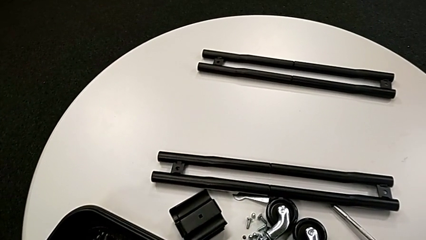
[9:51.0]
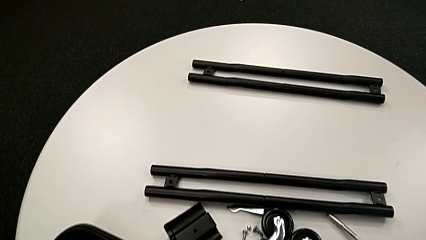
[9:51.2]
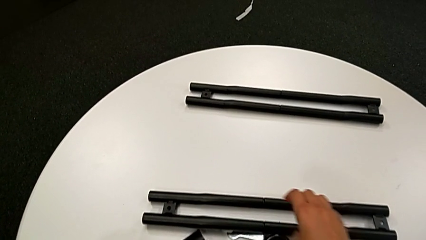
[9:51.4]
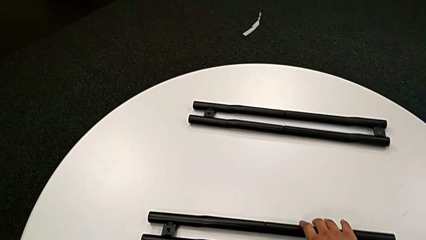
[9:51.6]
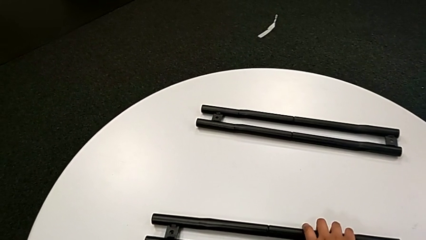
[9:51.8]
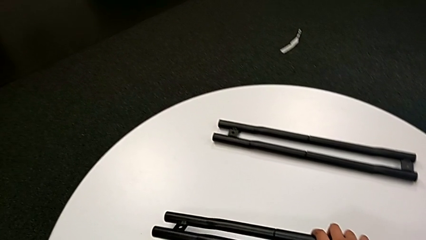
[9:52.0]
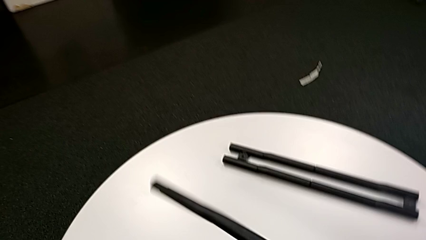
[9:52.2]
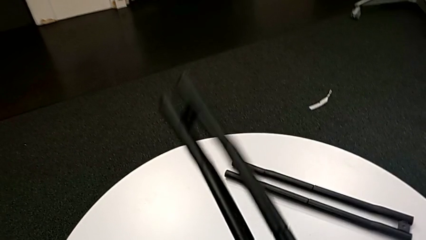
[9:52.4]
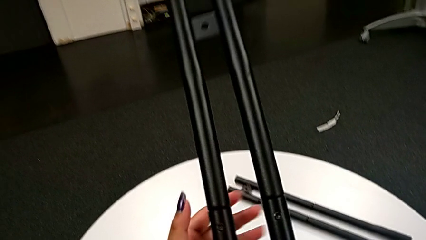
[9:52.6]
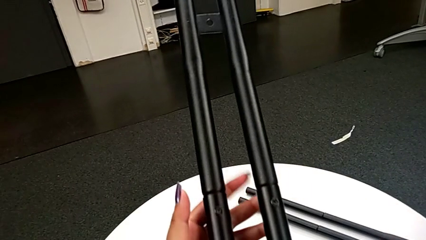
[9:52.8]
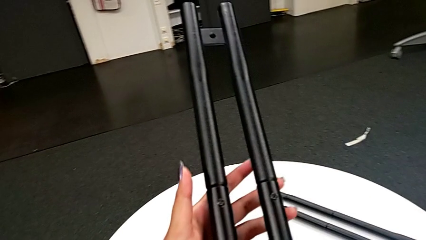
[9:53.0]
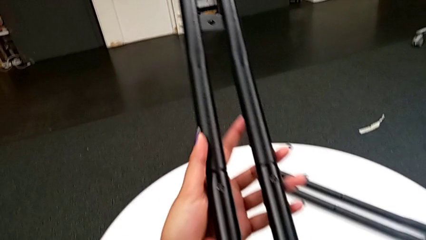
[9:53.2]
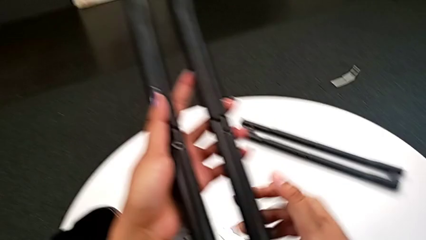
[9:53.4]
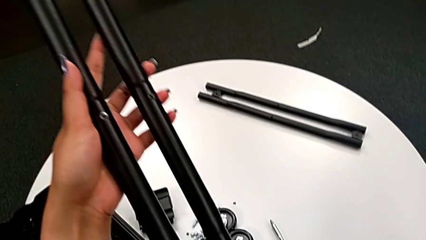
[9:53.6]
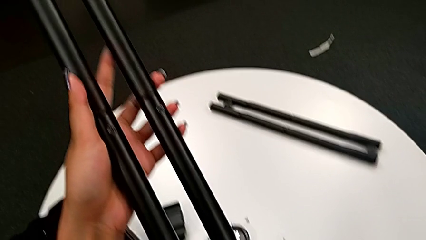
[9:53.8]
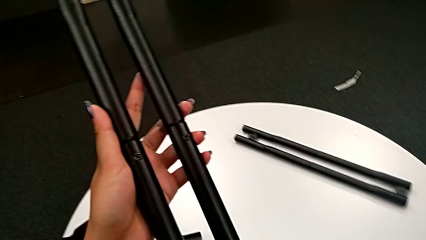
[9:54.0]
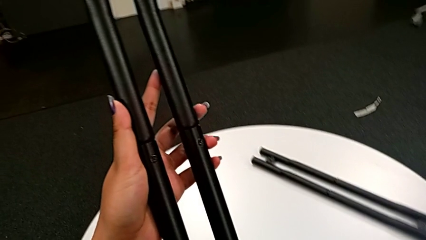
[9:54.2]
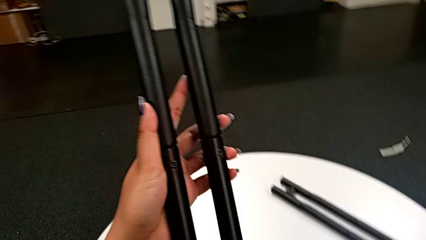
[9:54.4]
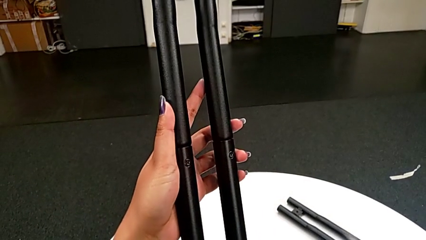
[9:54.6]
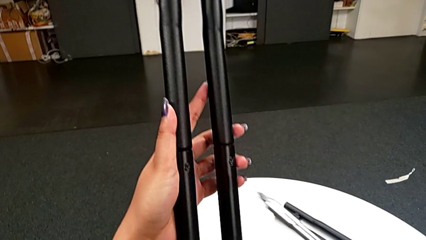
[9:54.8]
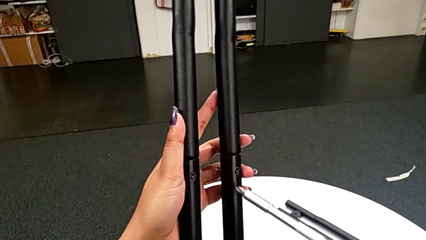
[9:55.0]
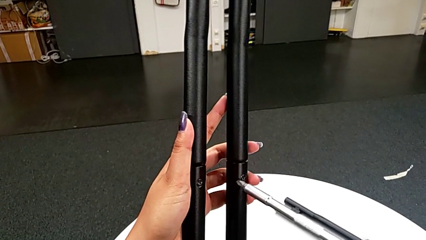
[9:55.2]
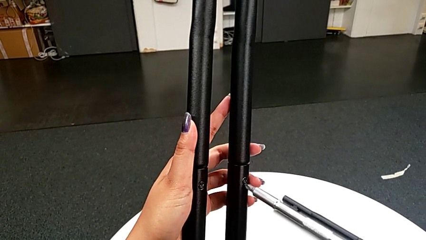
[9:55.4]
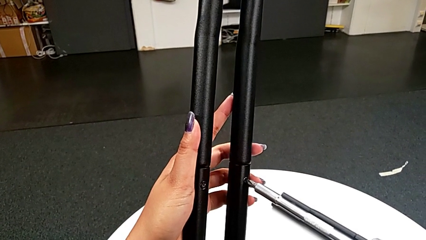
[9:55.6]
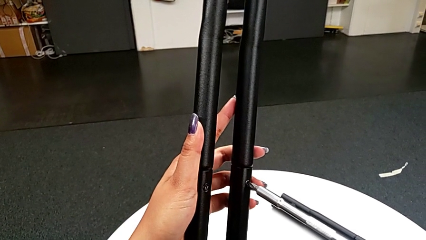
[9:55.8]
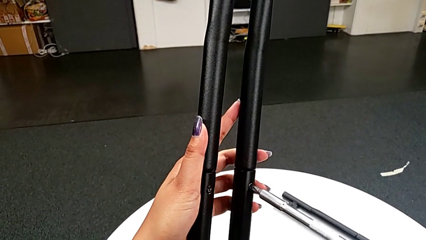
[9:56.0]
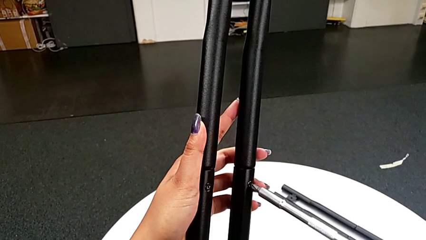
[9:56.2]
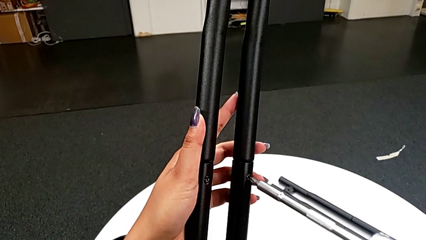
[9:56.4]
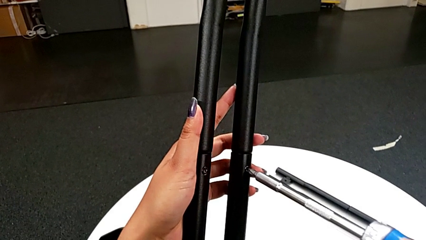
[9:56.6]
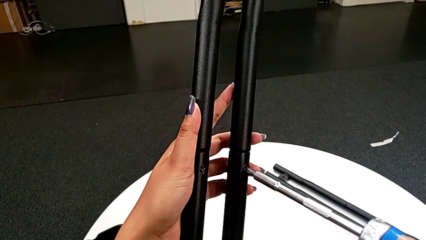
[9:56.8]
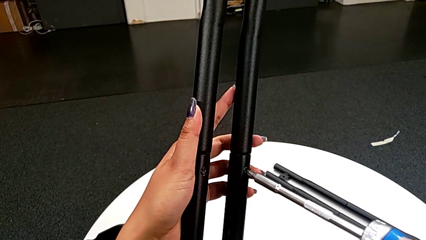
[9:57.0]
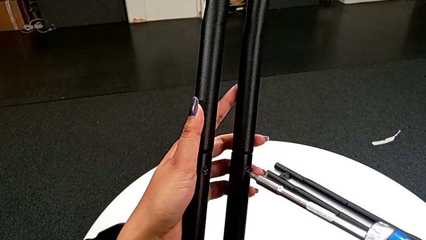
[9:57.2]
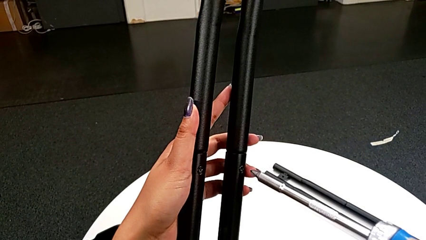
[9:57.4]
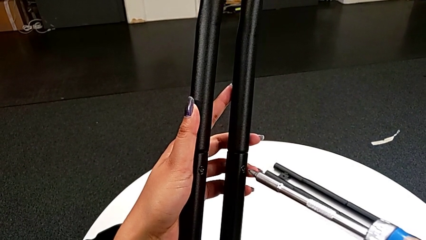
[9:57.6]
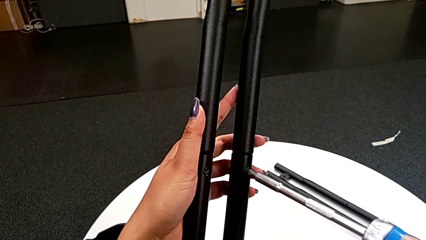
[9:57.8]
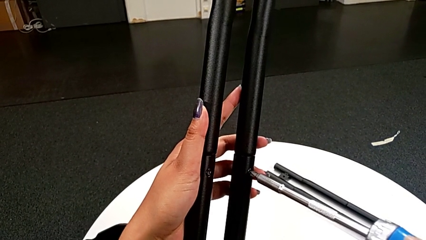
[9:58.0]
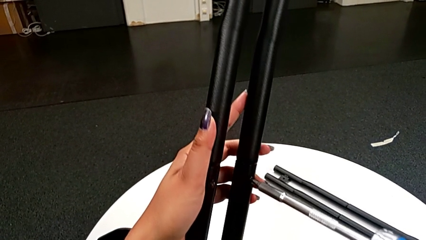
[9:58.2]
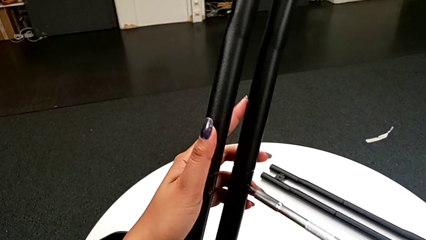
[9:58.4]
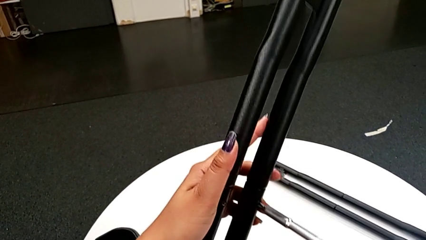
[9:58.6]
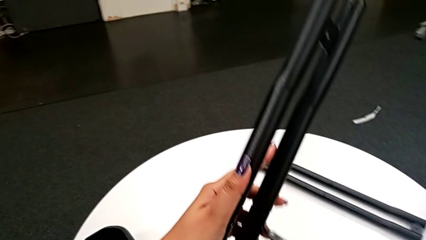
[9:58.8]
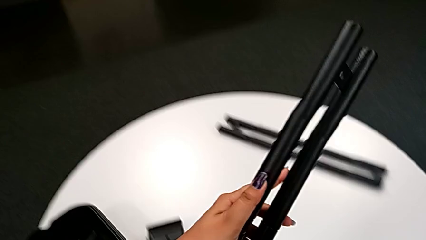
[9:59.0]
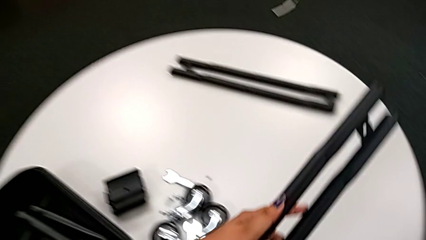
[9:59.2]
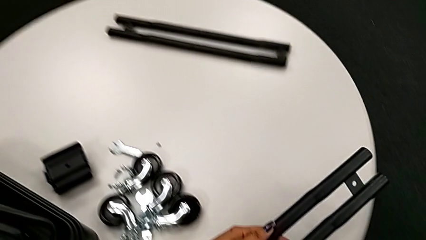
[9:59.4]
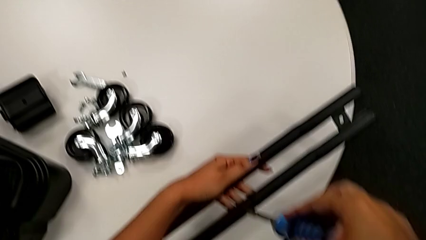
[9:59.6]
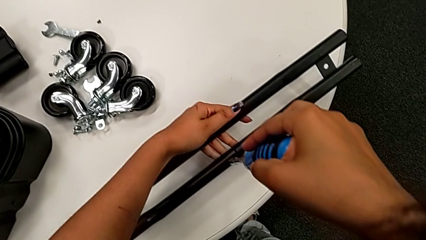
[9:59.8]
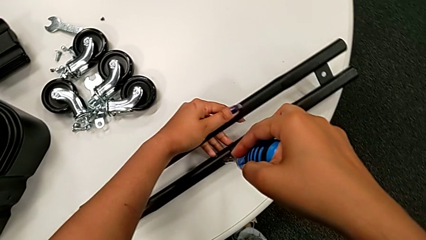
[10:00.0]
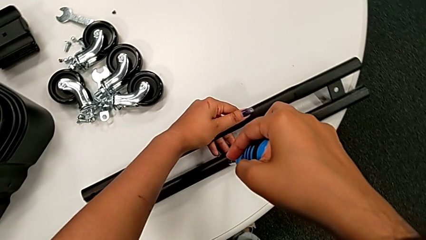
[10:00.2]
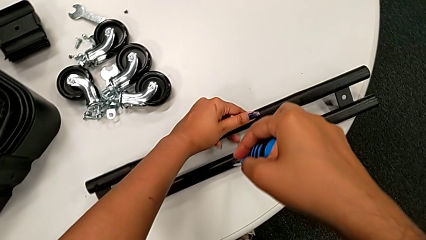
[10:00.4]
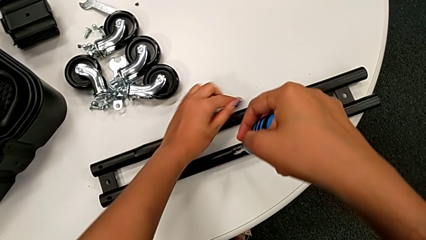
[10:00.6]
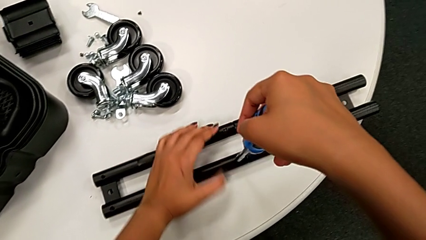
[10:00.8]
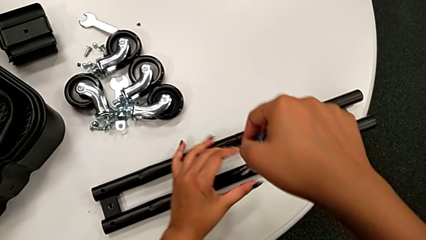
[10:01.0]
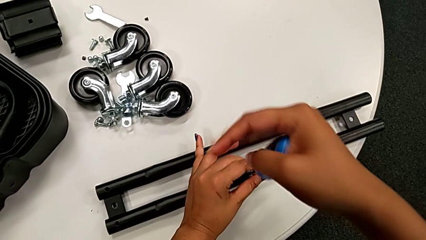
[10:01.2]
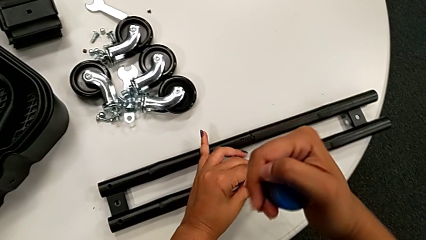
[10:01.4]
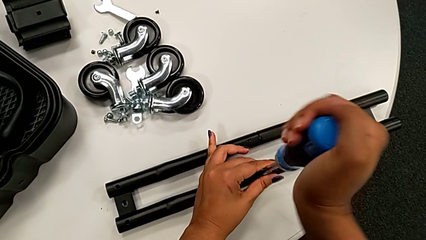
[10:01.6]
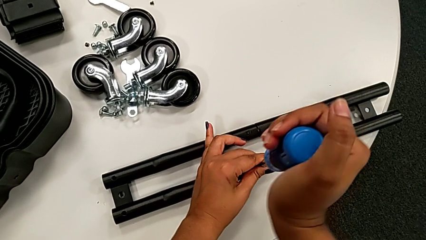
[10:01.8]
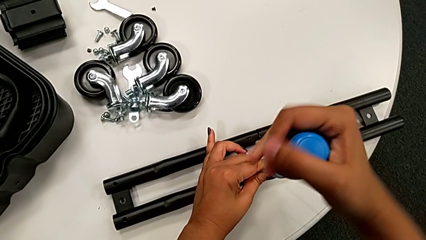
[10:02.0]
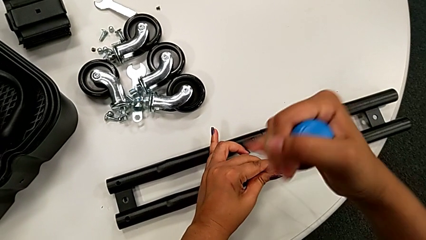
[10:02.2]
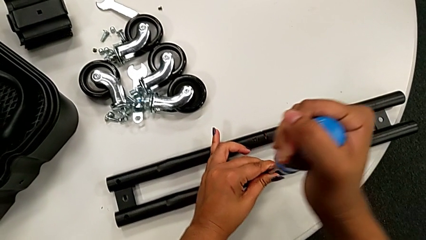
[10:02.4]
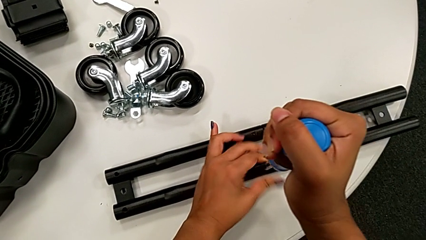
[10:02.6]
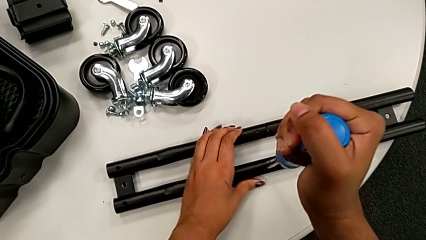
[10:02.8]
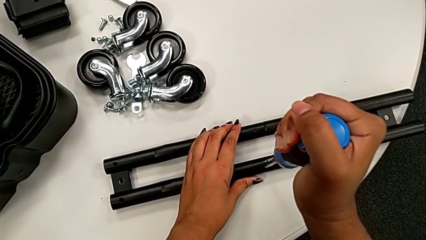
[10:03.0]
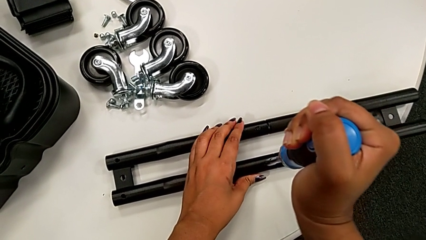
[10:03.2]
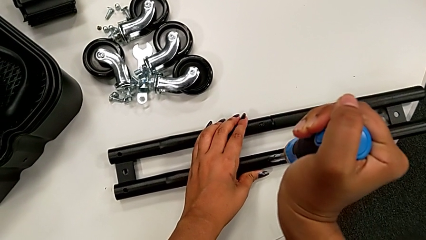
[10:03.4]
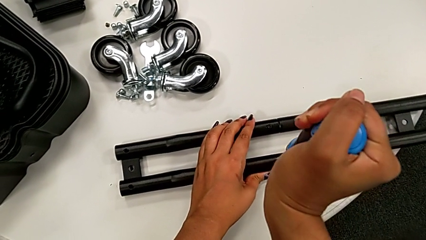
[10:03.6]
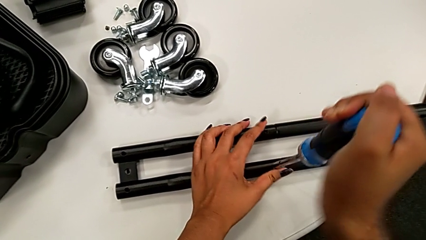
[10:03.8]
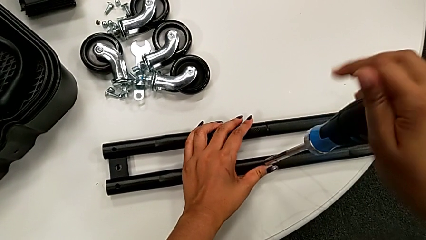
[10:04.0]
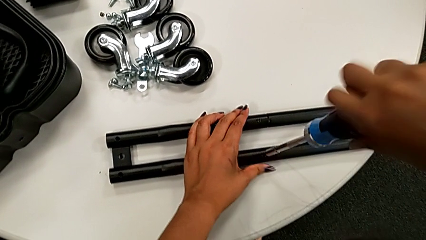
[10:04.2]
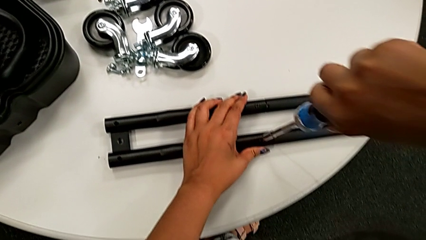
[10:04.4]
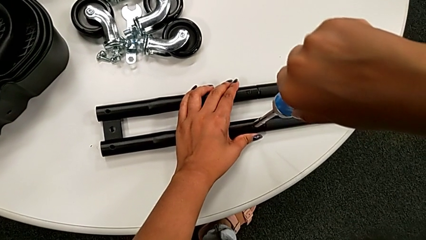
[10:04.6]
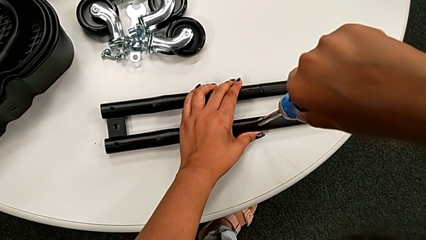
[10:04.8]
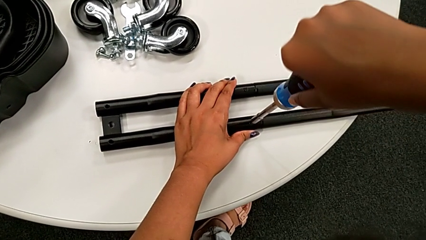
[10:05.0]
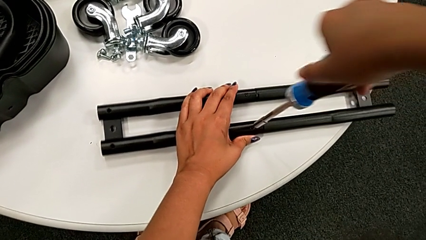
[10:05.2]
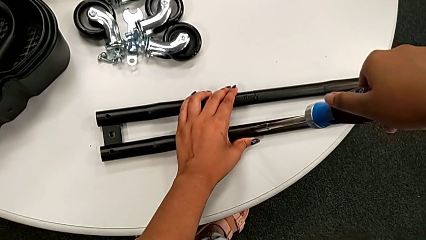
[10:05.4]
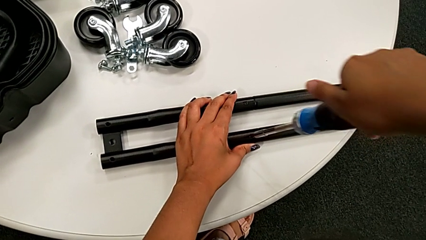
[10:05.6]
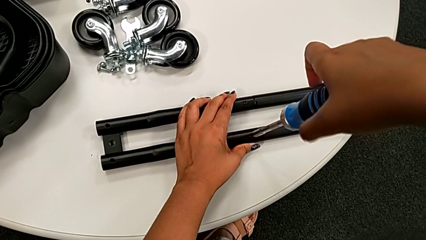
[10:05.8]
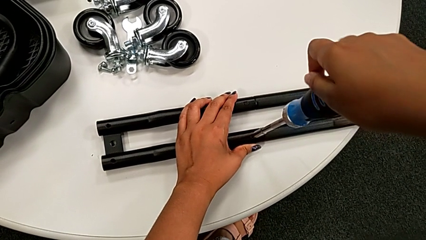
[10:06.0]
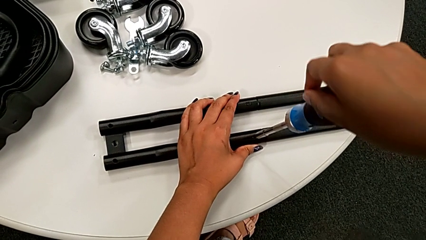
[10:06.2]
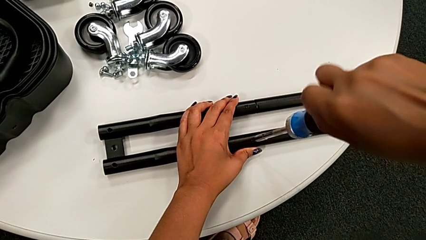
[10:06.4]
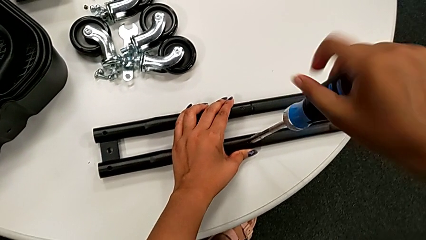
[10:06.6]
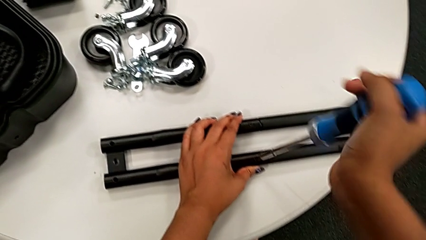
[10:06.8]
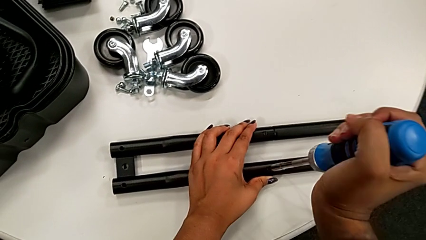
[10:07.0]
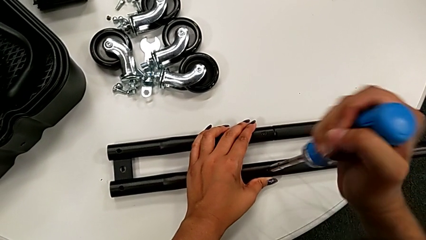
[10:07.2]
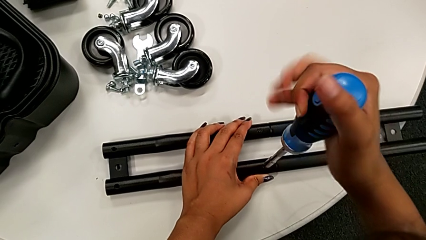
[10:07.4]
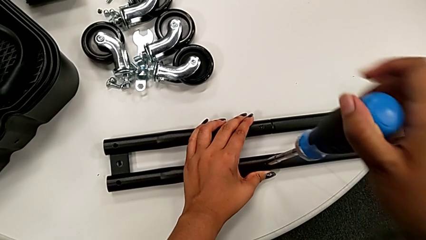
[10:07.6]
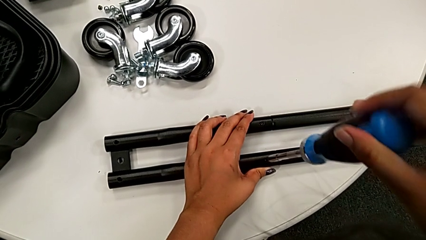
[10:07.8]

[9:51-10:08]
The camera wearer is unscrewing the screw on the bar. They lift the black leg, grab the large screwdriver, insert it and wrongly unscrew the screw, twisting the screwdriver.
